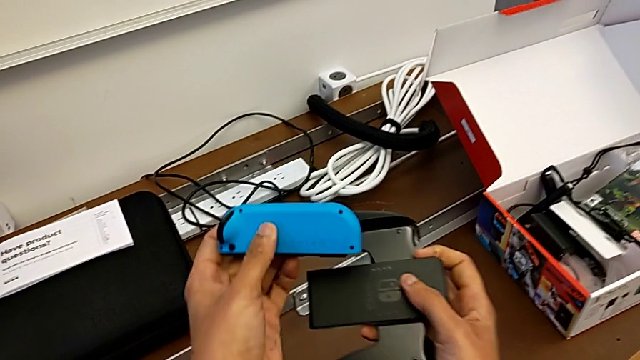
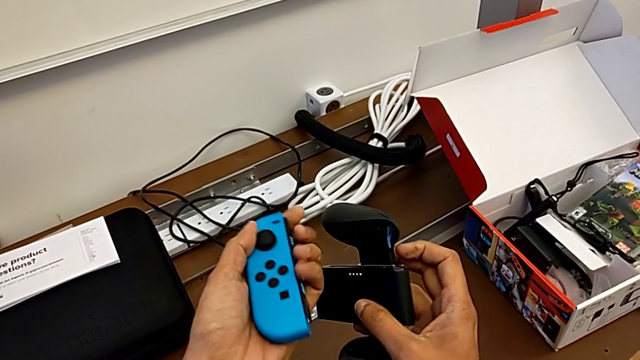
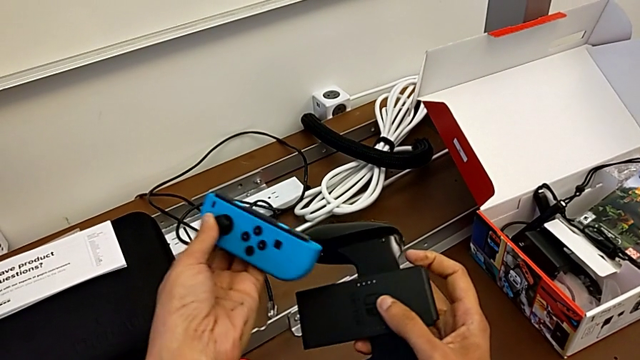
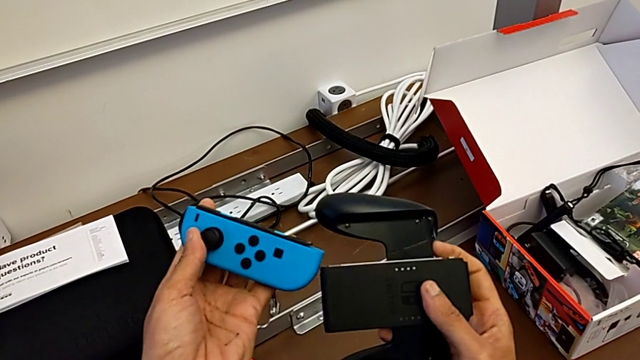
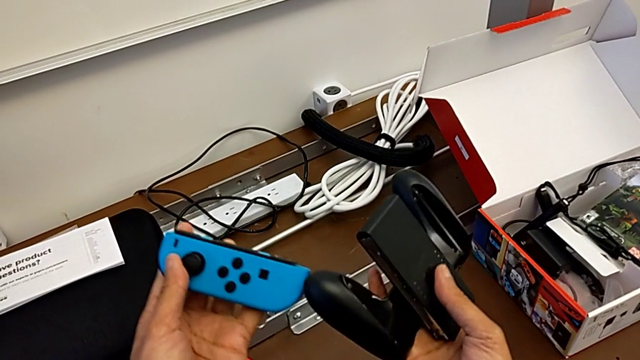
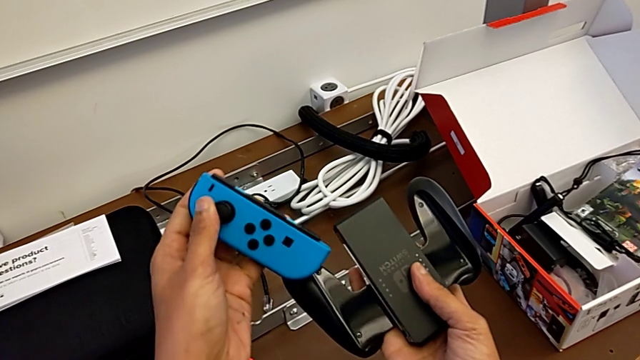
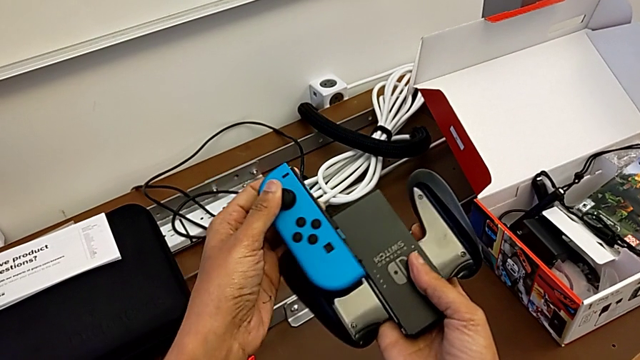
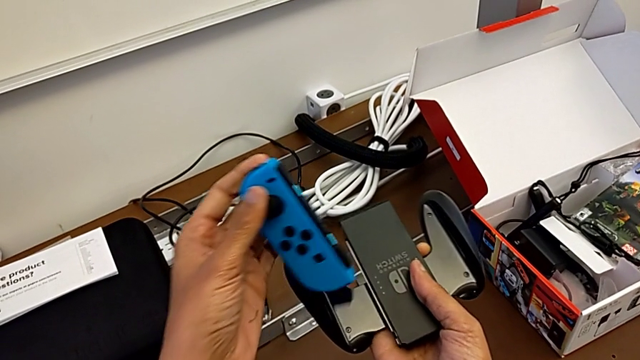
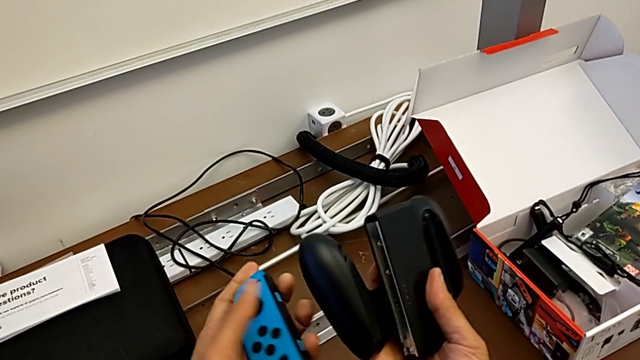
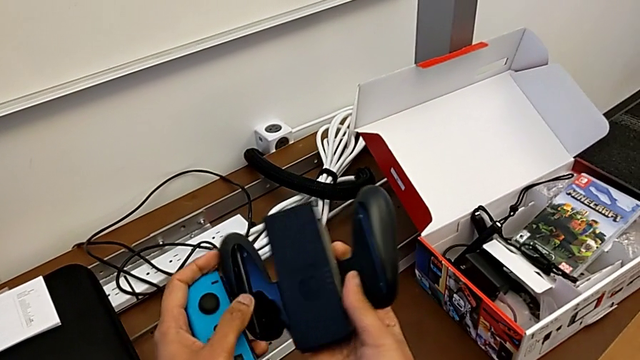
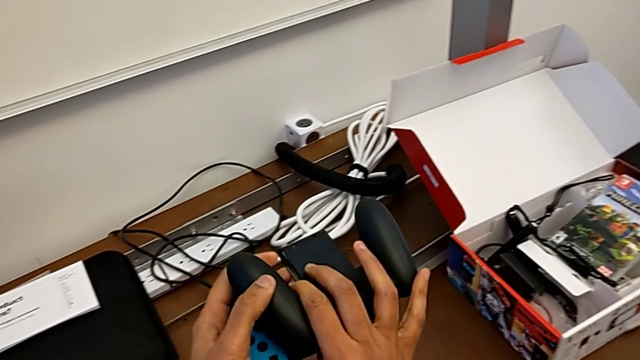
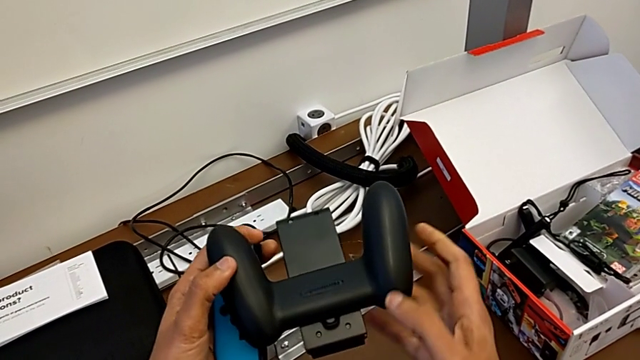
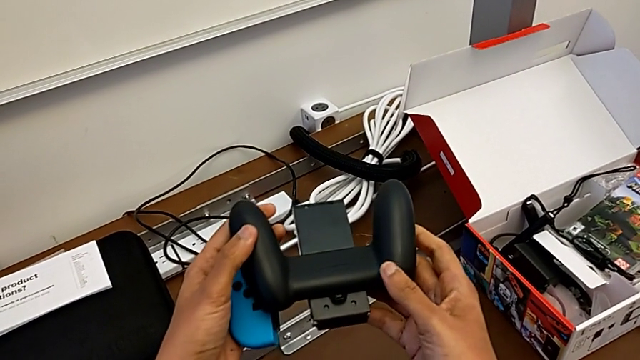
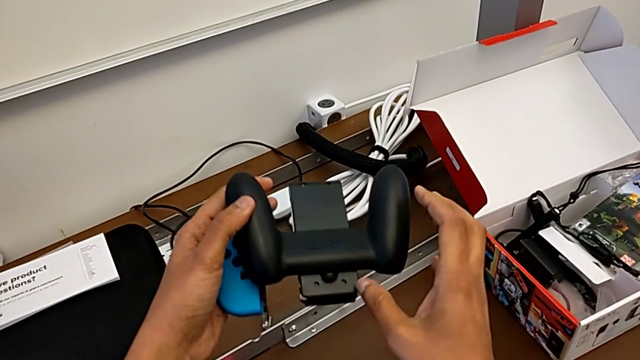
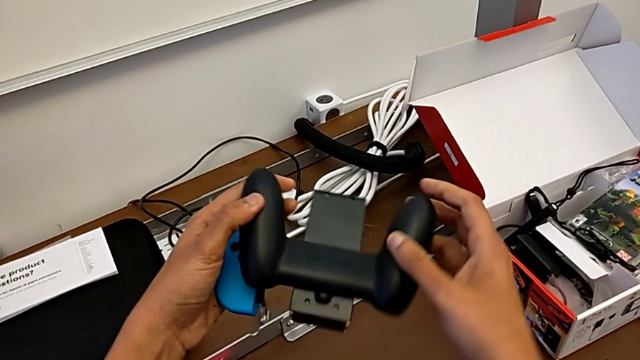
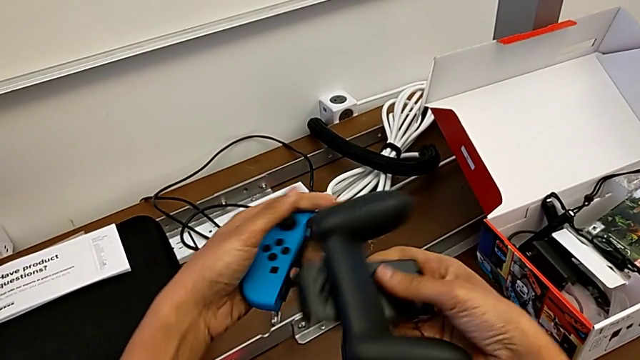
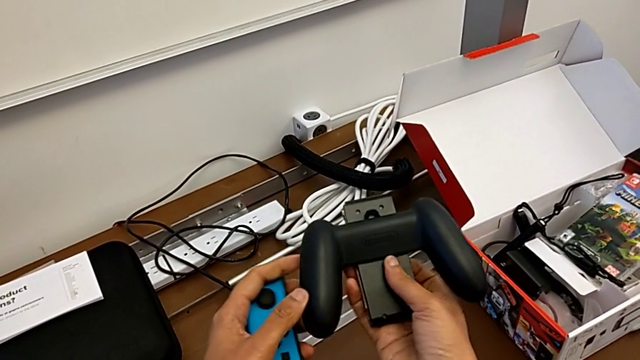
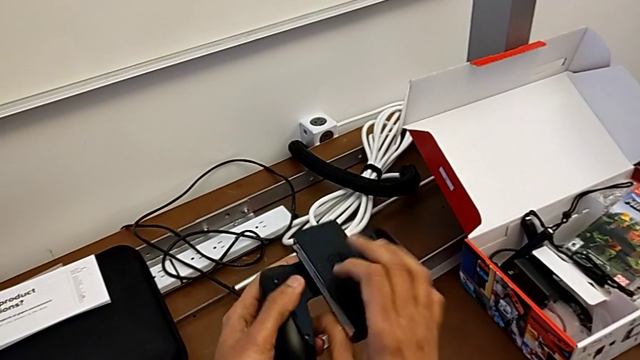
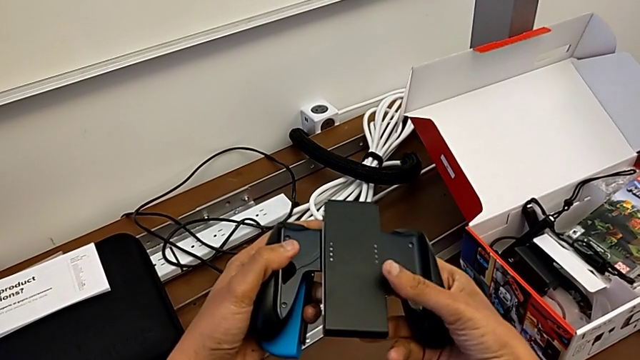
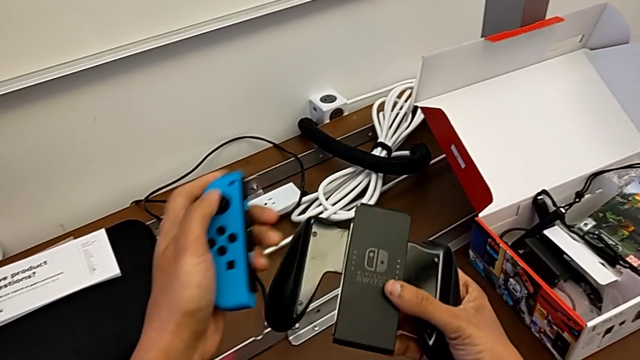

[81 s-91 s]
The camera wearer is installing the blue Joy-Con controller into the comfort grip. They flip the blue Joy-Con controller, insert it, wrongly flip the comfort grip and flip it.

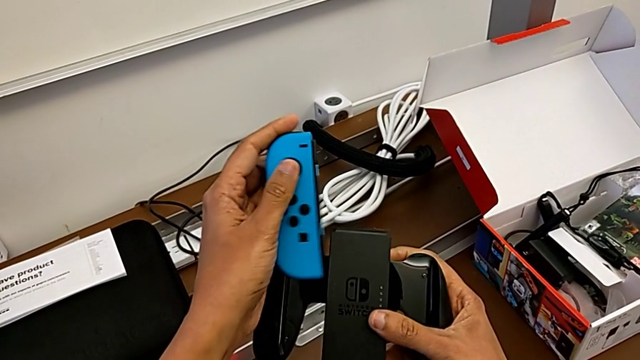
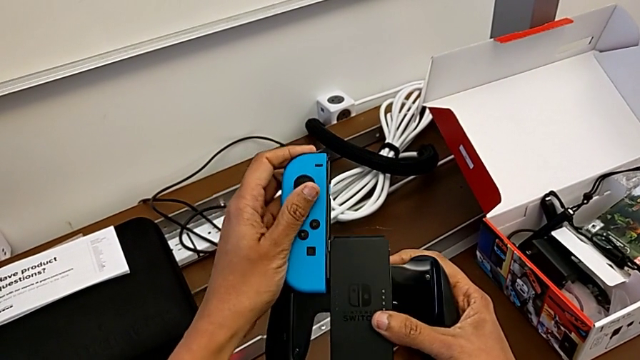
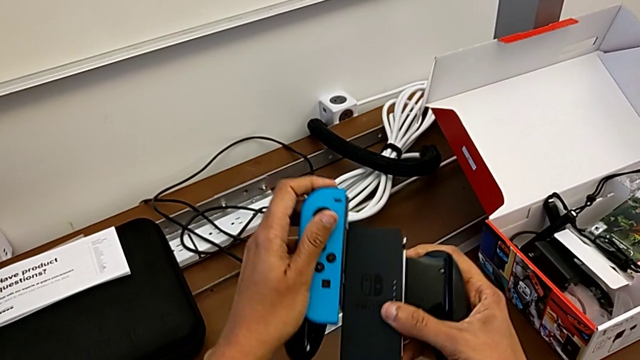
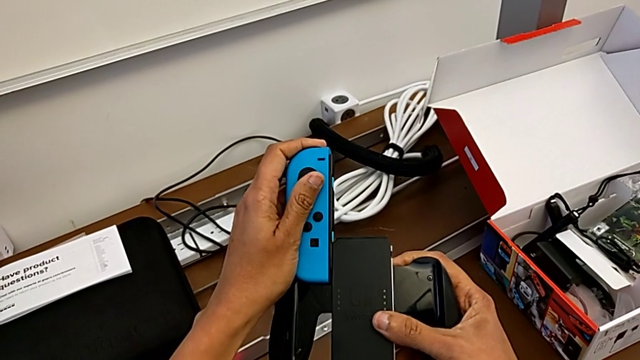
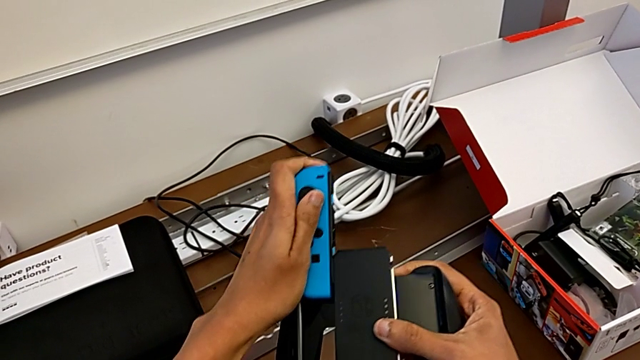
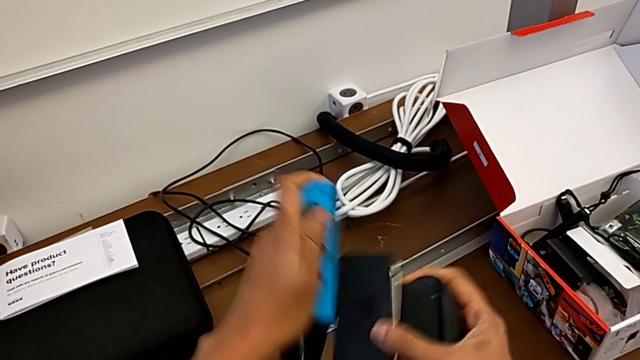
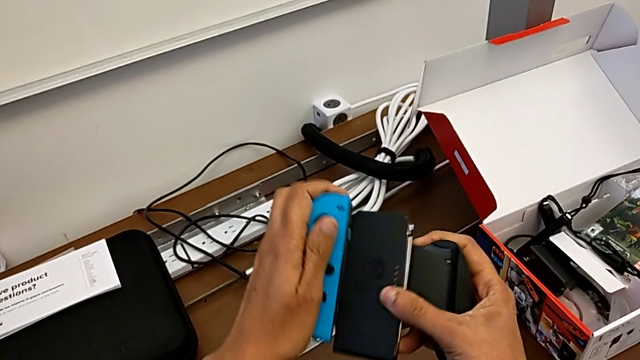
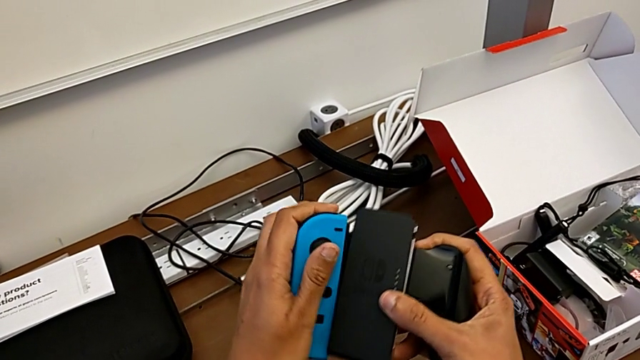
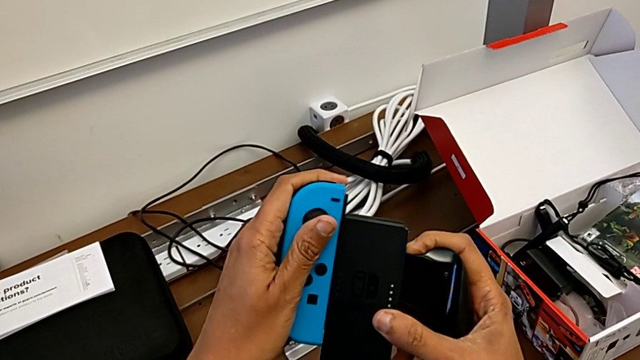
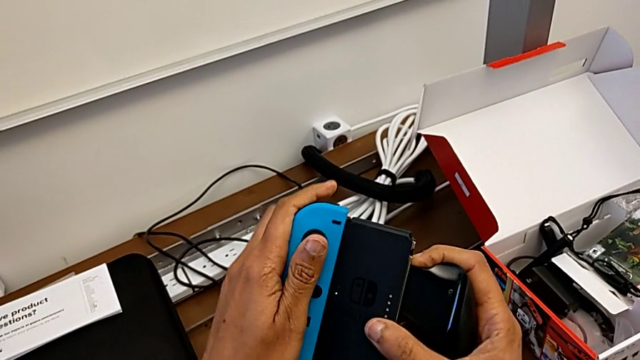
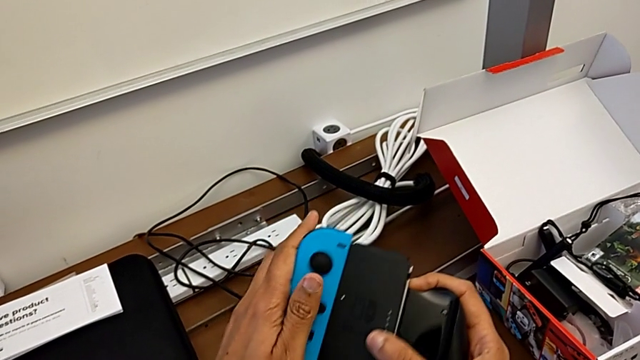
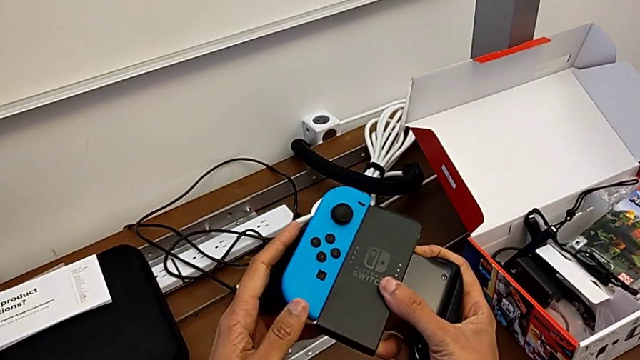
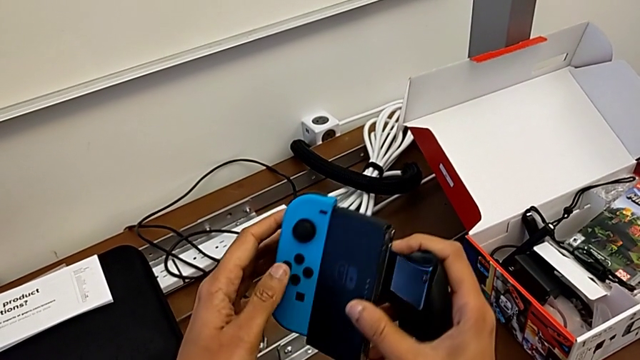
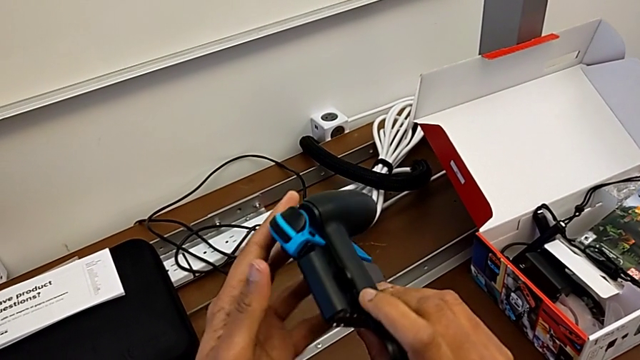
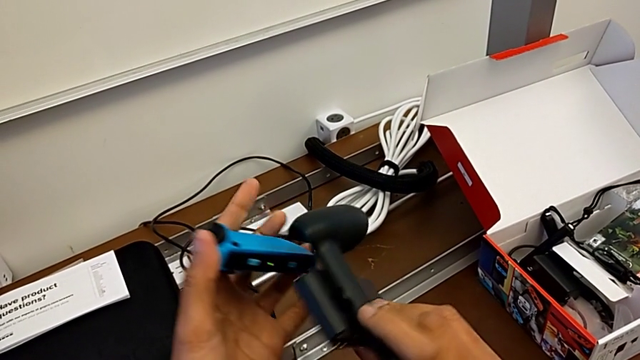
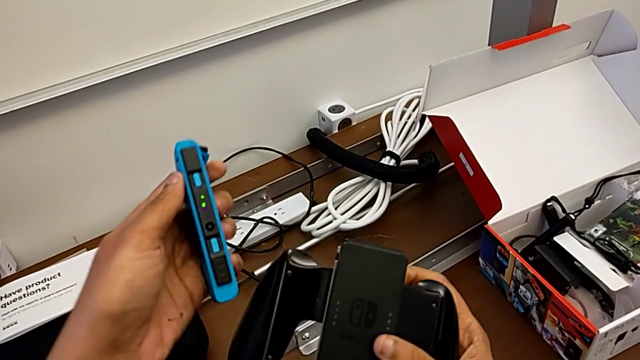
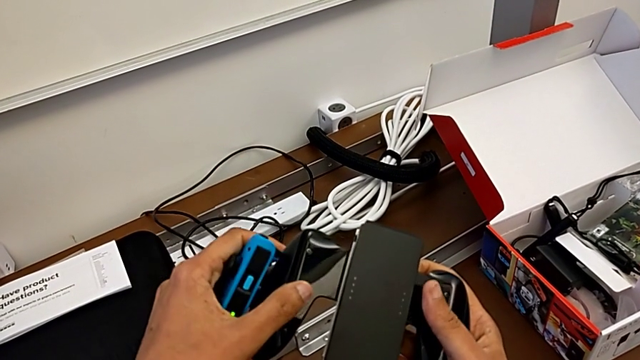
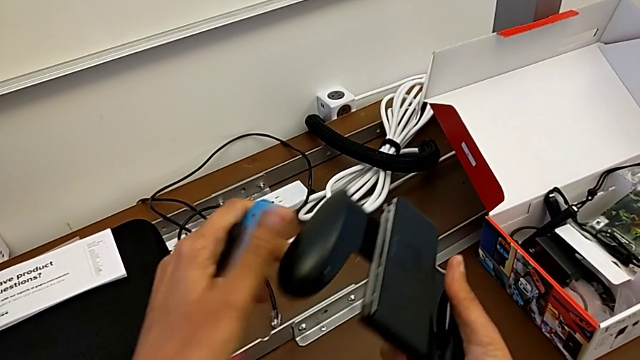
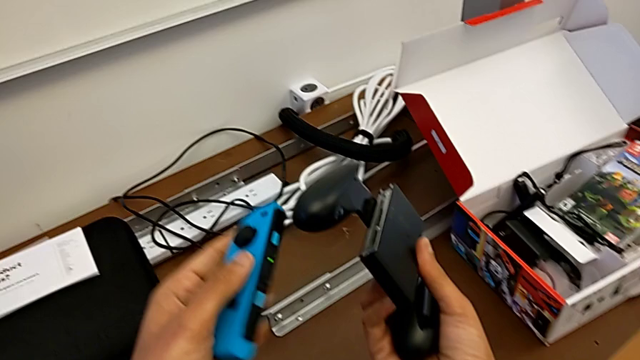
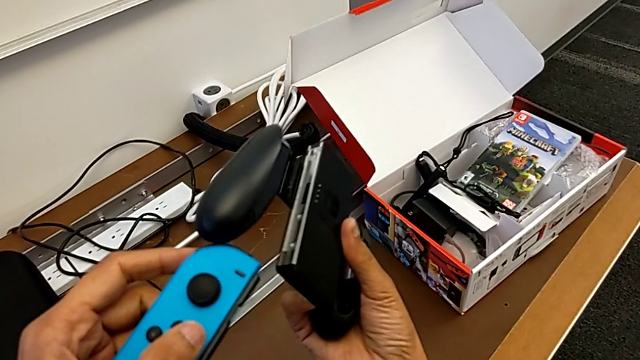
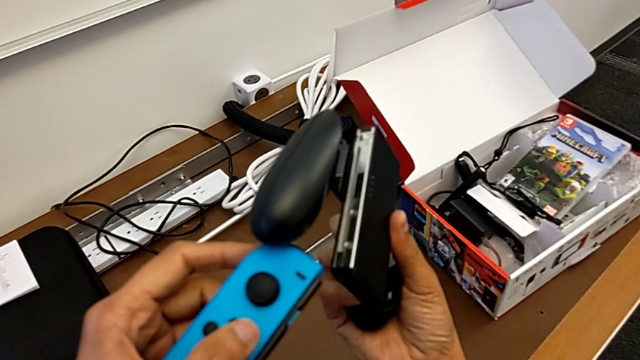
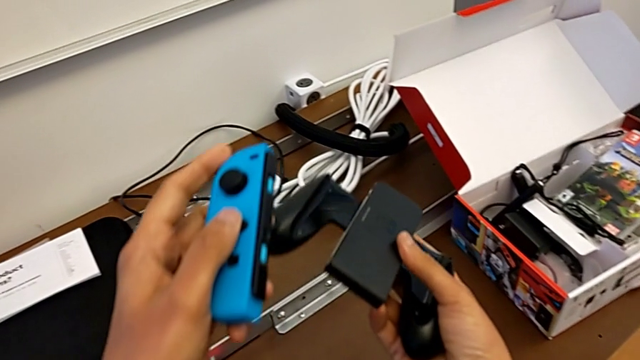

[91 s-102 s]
The camera wearer is installing the blue Joy-Con controller into the comfort grip. They insert the blue Joy-Con controller, withdraw it and inspect the comfort grip.
